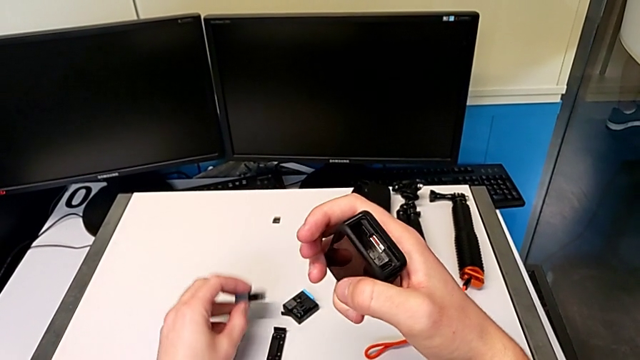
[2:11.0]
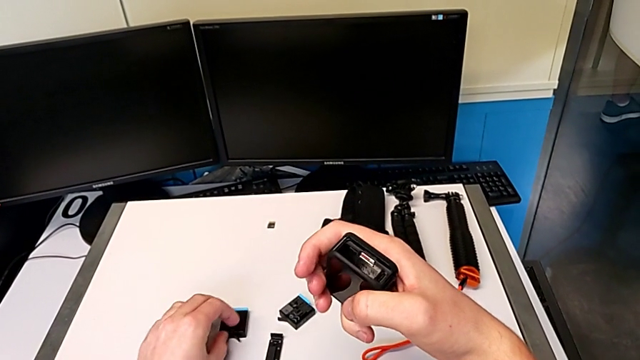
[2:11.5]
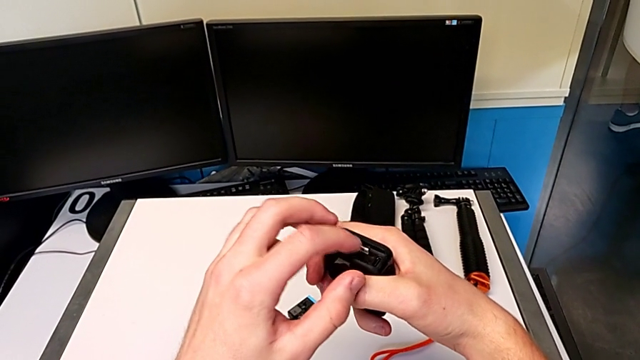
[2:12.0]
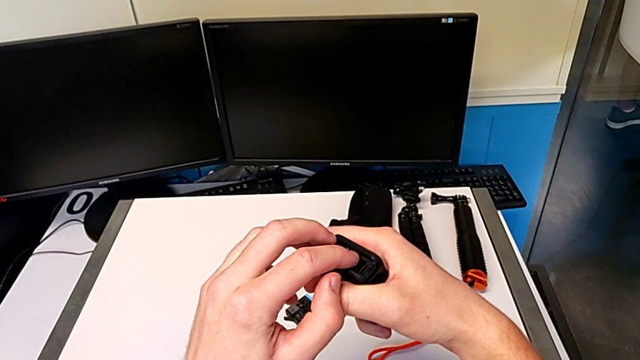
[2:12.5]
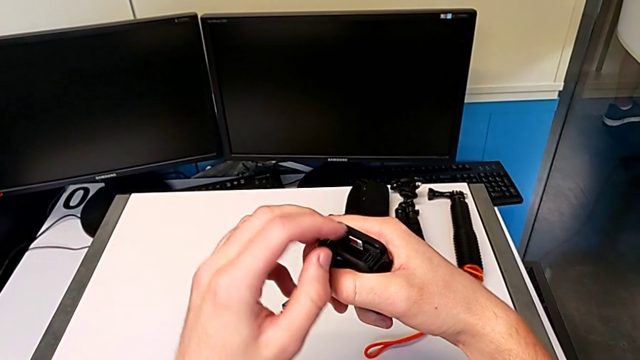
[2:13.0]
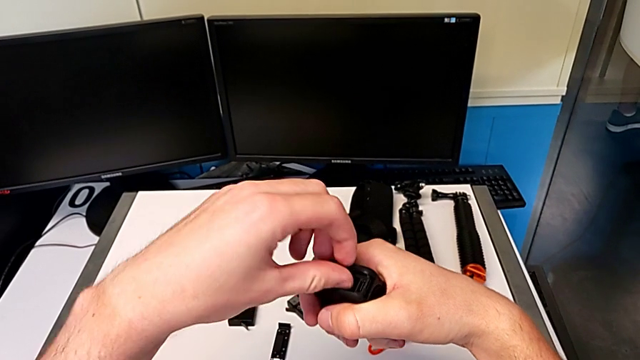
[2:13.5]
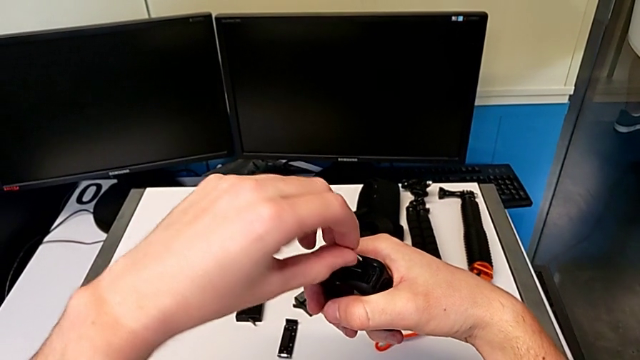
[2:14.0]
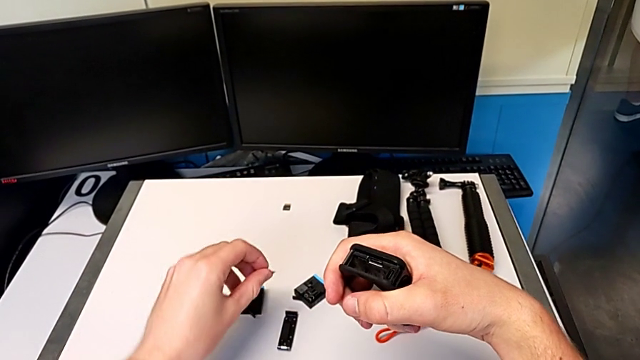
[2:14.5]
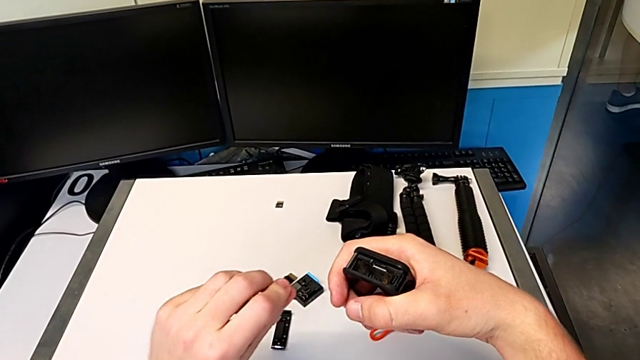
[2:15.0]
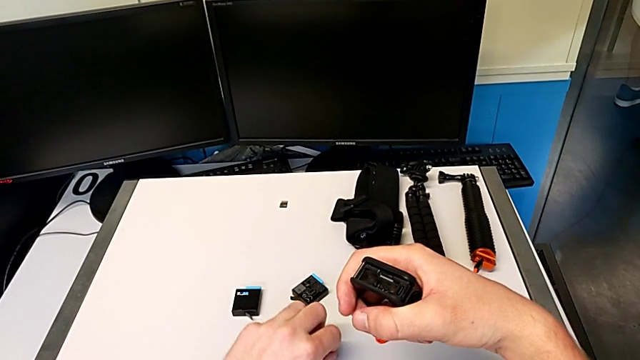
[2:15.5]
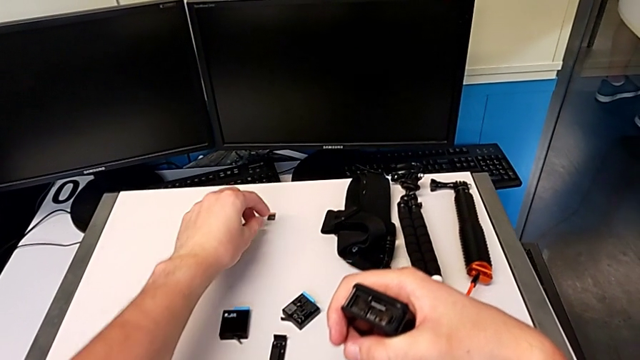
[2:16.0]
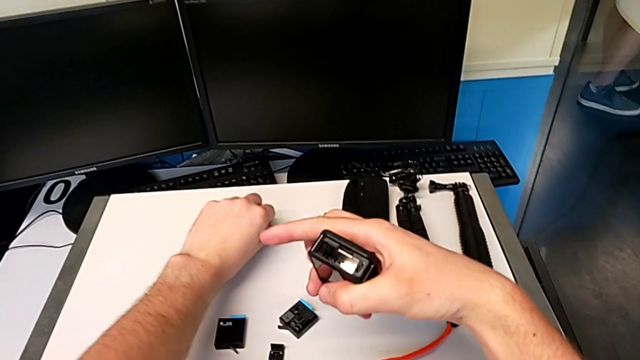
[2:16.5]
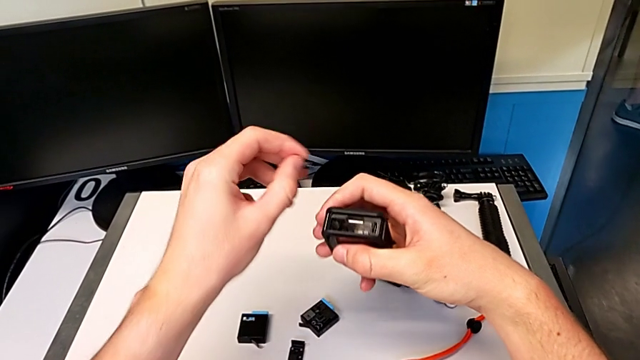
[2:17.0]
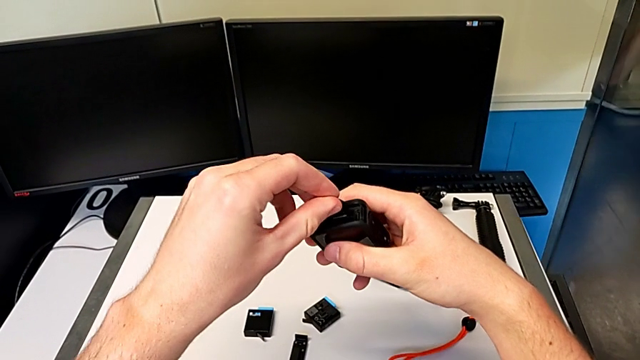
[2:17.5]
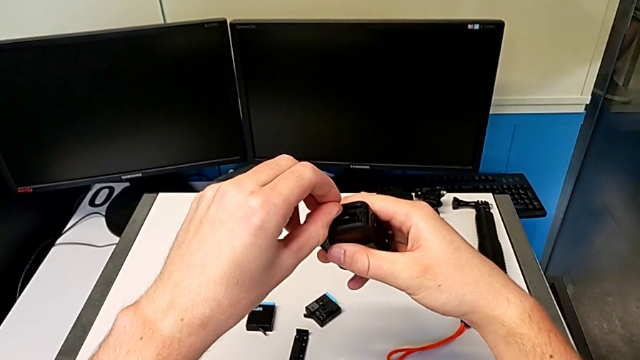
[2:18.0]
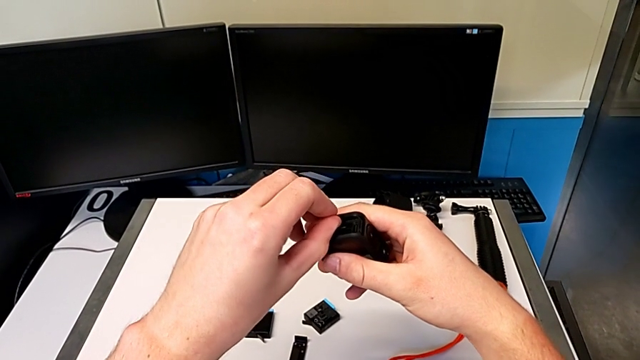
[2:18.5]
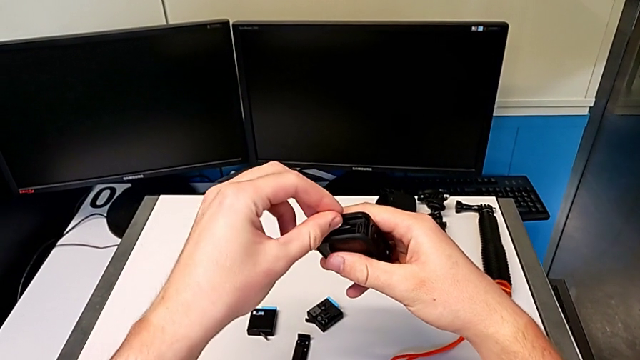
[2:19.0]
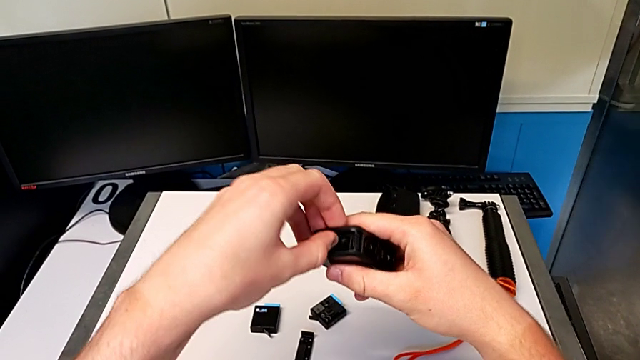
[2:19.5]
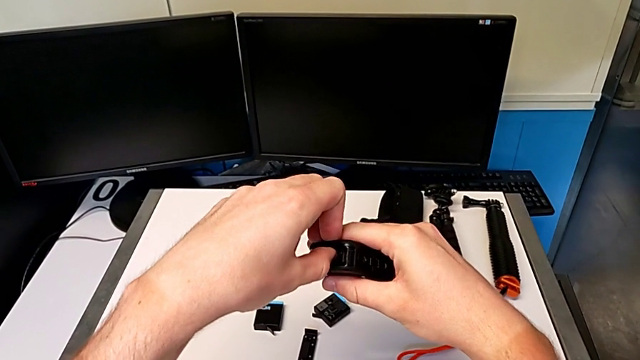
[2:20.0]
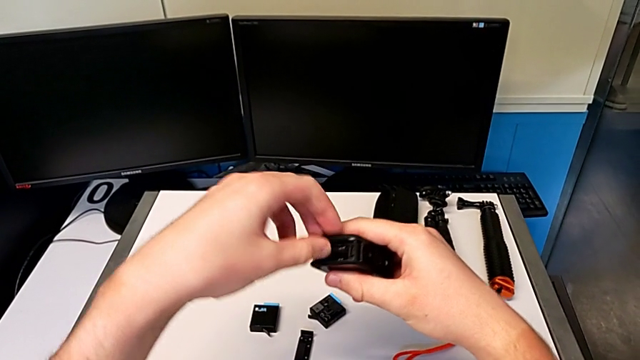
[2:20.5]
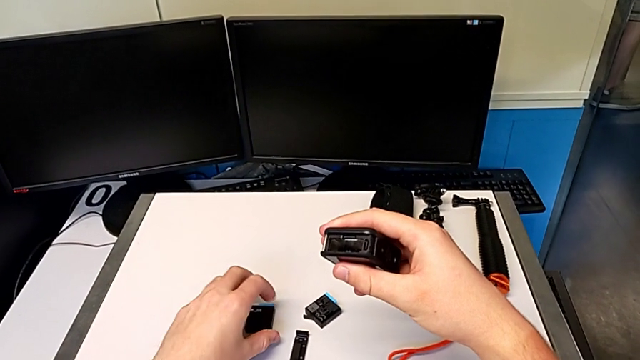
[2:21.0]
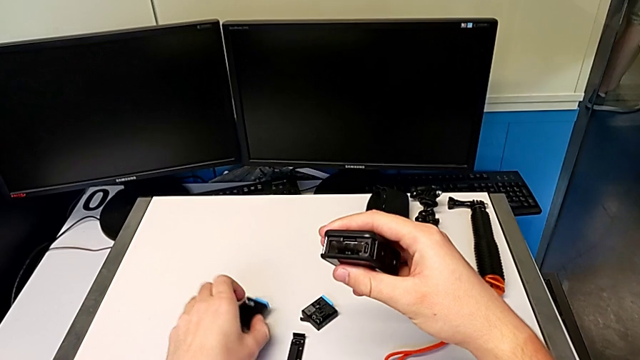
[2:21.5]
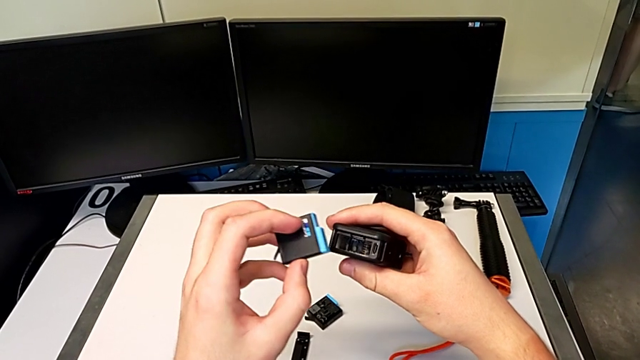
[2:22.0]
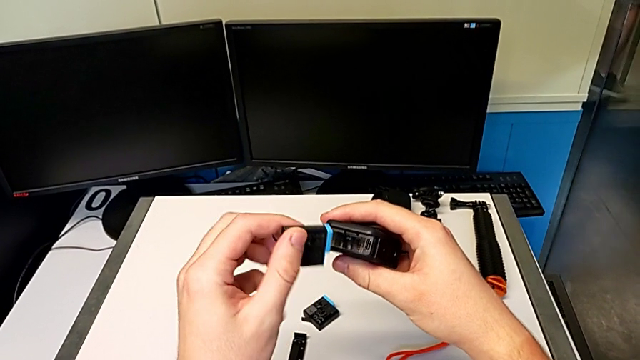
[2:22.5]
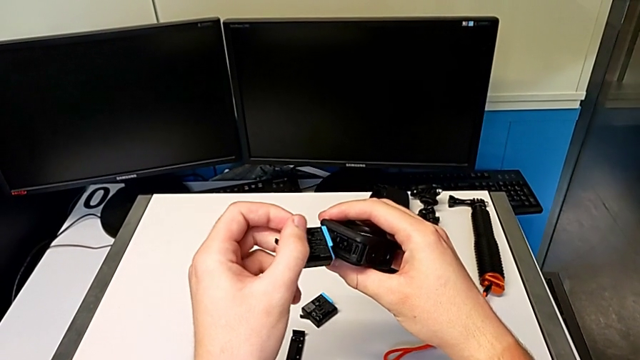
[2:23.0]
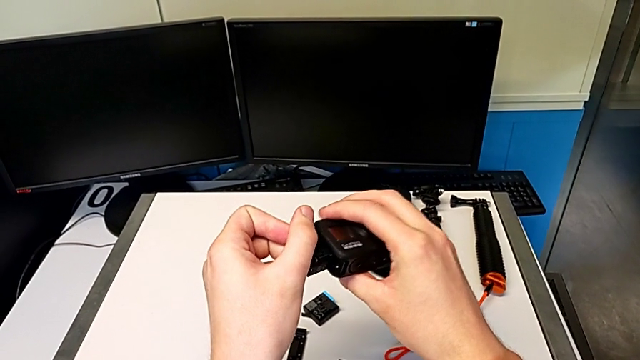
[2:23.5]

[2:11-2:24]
The camera wearer is exchanging an SD card with the GoPro. They place the battery, withdraw the SD card, drop it, lift it, insert it, lift it and rotate the battery.

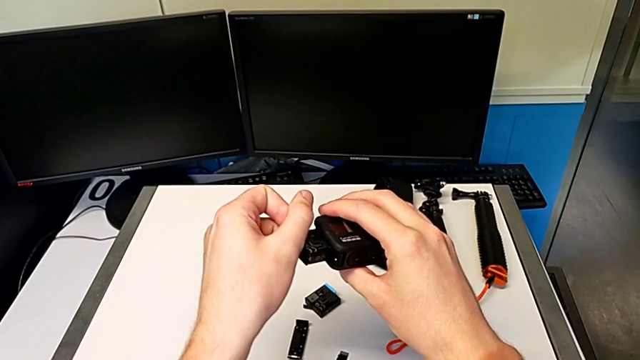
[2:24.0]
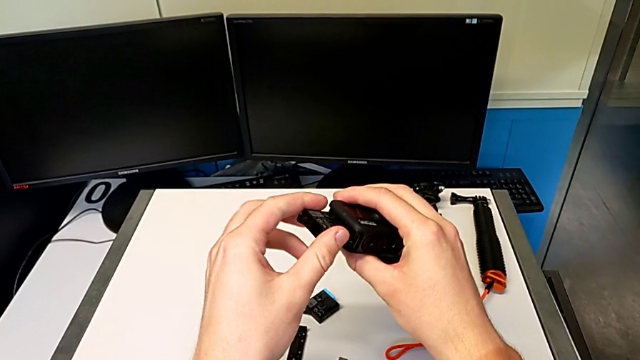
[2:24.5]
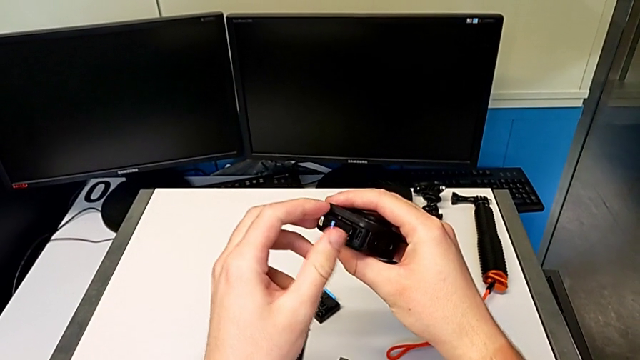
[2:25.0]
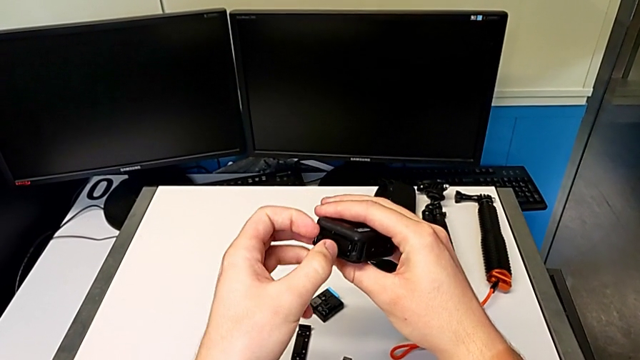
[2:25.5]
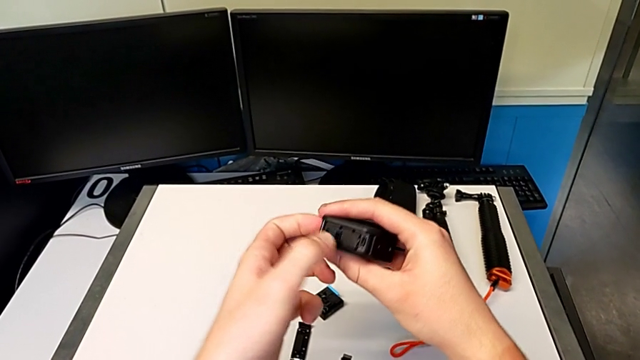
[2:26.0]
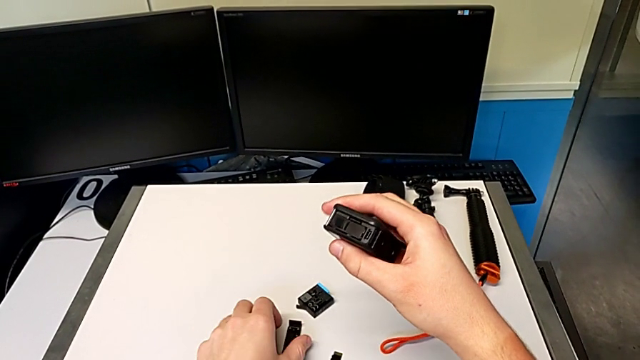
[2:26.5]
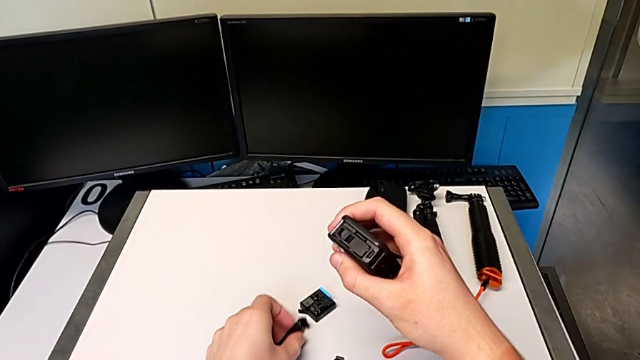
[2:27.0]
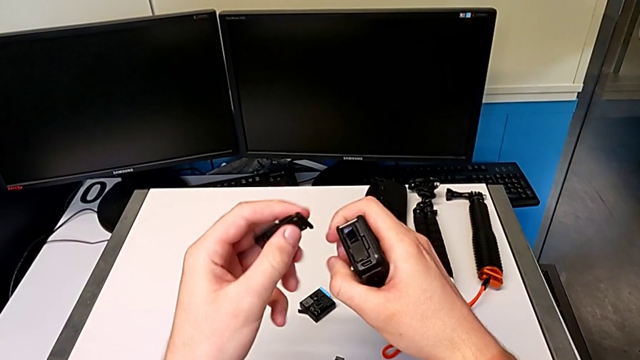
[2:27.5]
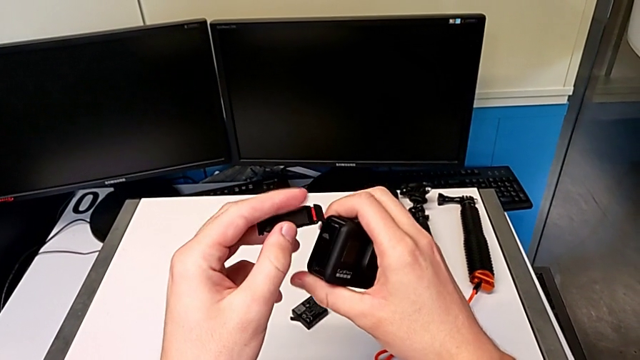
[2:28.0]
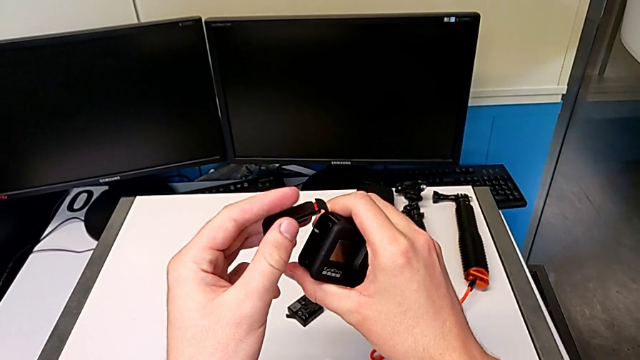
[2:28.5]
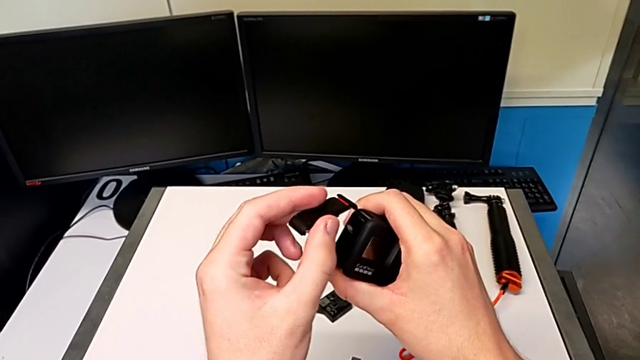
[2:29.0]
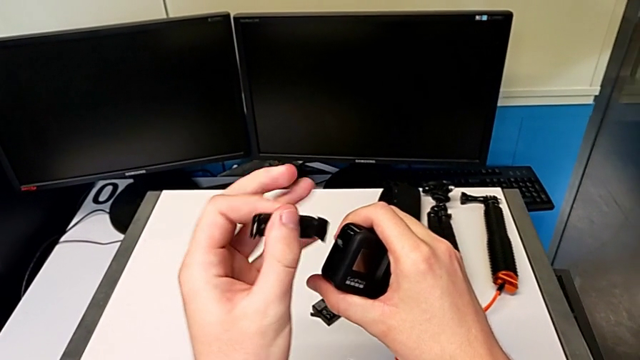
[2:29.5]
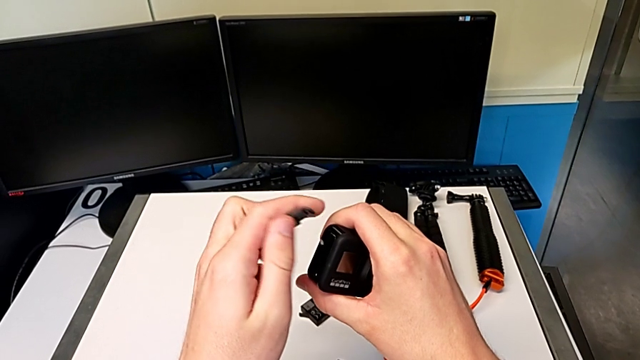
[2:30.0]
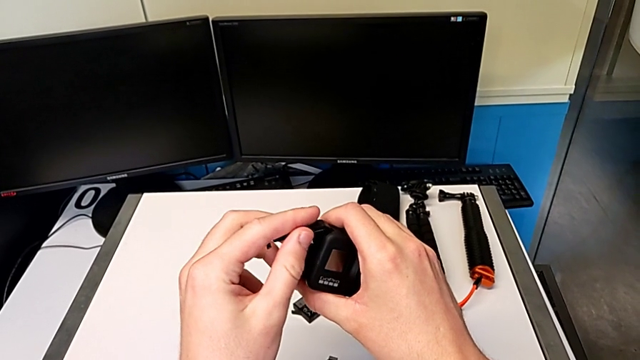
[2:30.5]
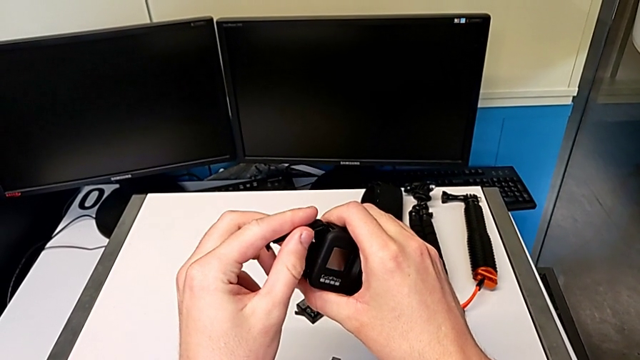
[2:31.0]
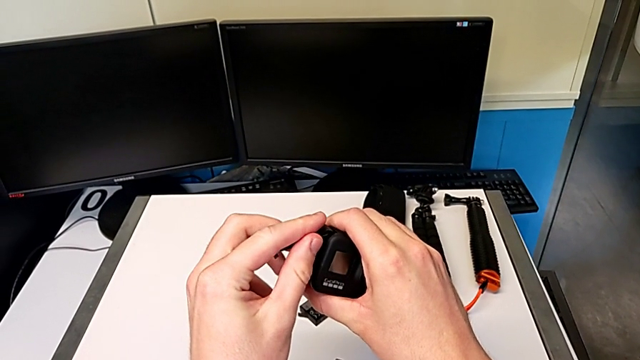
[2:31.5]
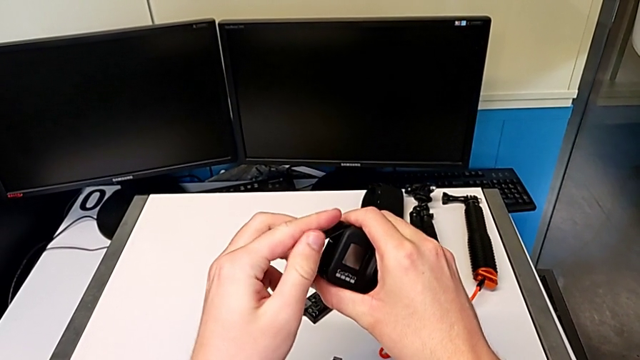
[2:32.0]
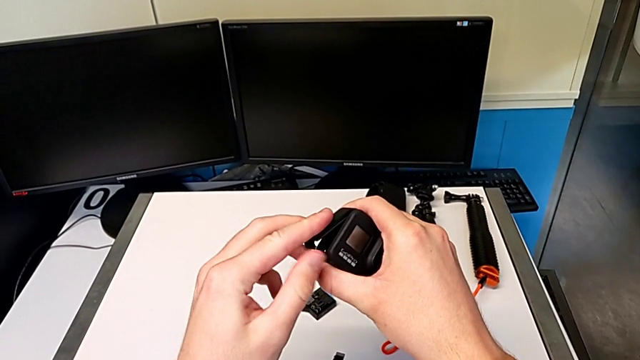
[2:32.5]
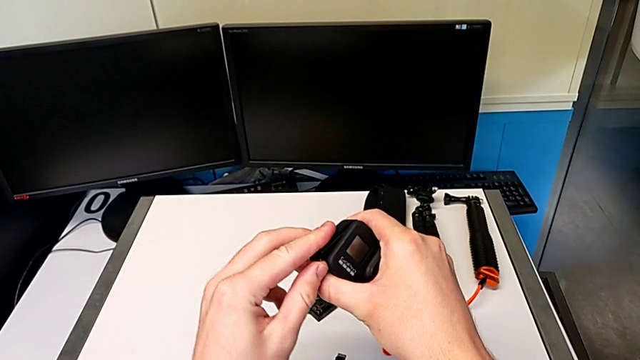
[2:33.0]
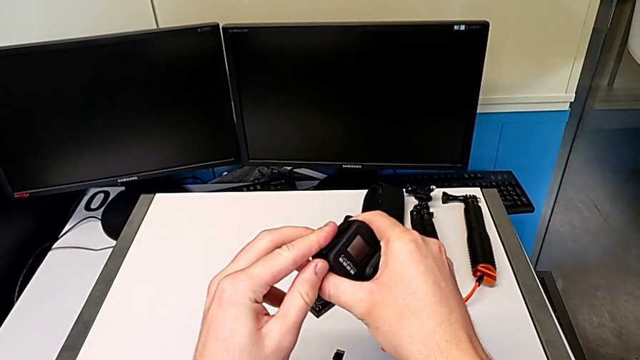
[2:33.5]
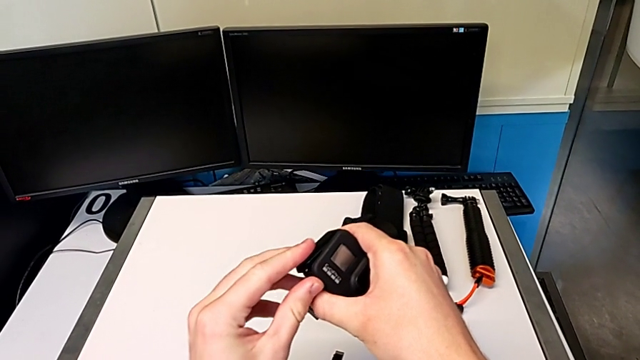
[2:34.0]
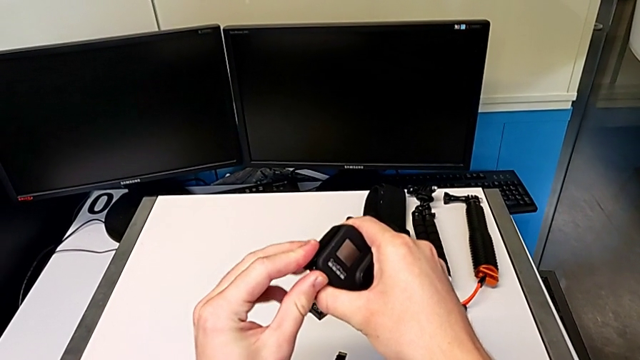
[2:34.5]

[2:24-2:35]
The camera wearer is exchanging an SD card with the GoPro. They insert the battery, lift the battery door, rotate it and assemble it.
